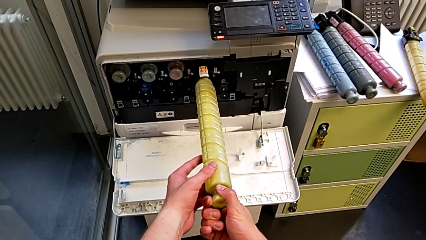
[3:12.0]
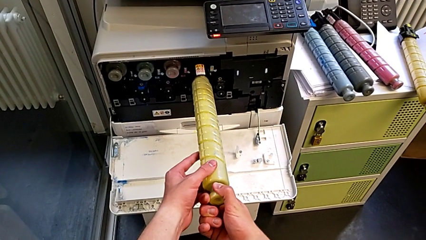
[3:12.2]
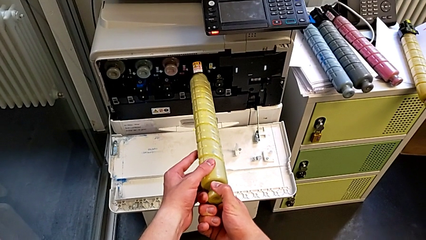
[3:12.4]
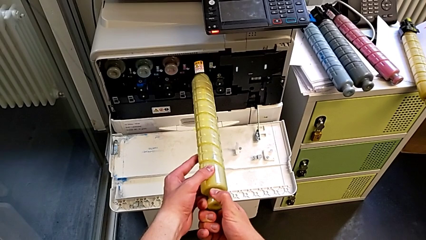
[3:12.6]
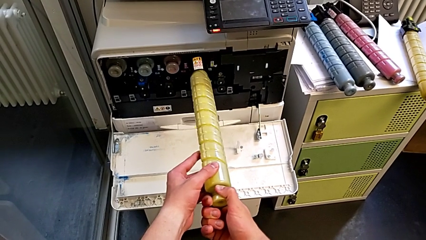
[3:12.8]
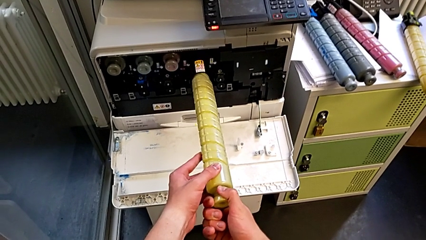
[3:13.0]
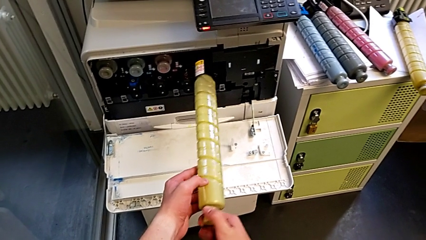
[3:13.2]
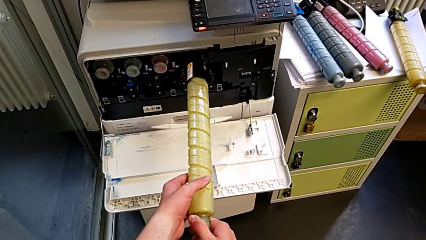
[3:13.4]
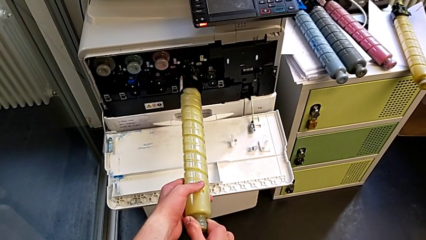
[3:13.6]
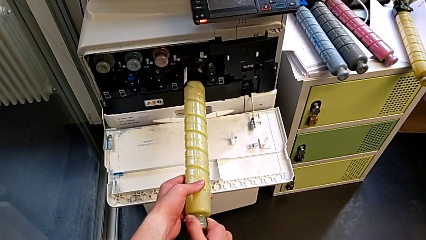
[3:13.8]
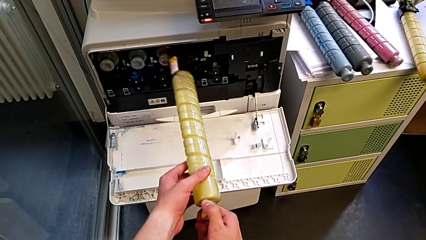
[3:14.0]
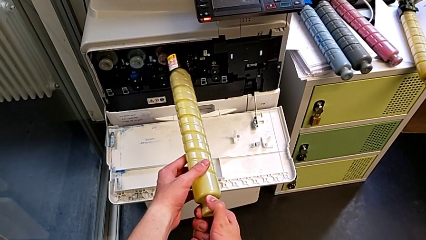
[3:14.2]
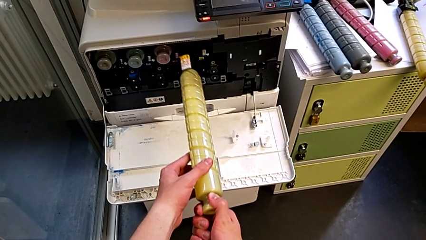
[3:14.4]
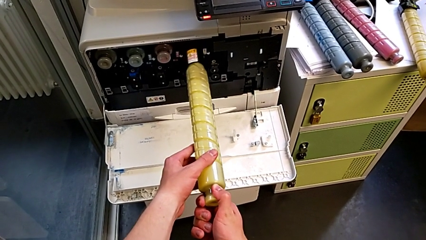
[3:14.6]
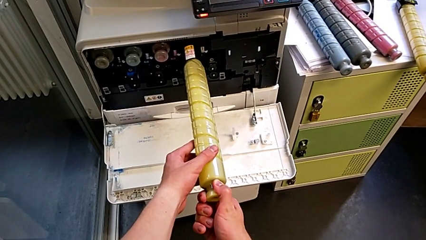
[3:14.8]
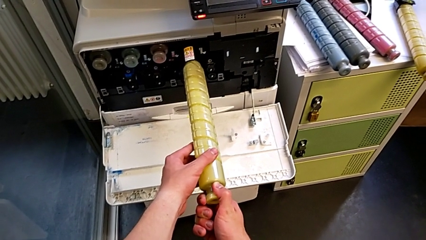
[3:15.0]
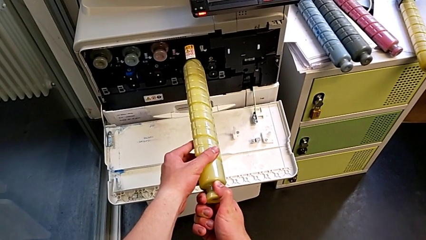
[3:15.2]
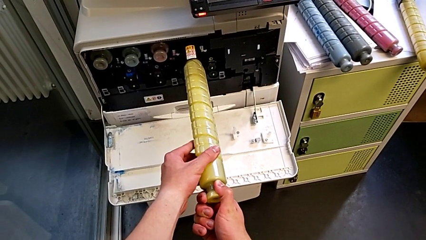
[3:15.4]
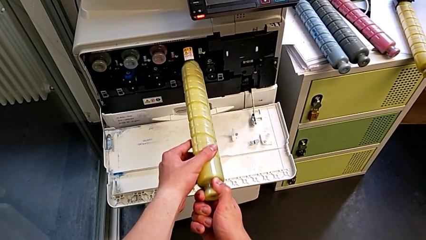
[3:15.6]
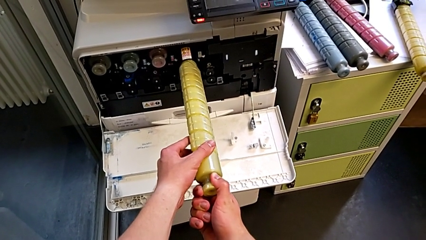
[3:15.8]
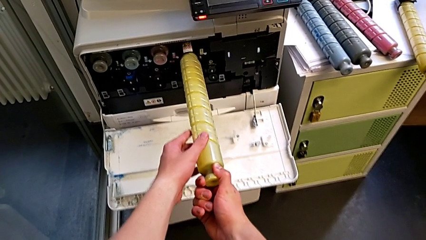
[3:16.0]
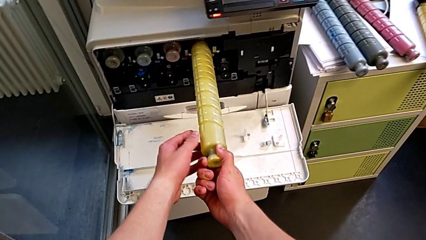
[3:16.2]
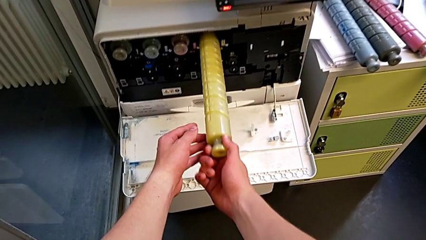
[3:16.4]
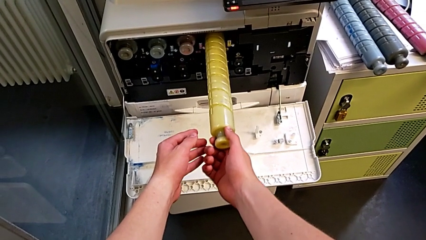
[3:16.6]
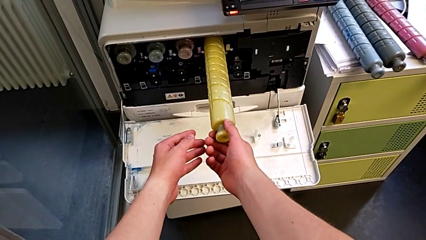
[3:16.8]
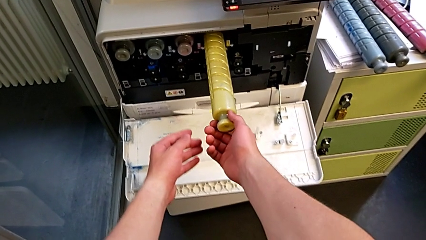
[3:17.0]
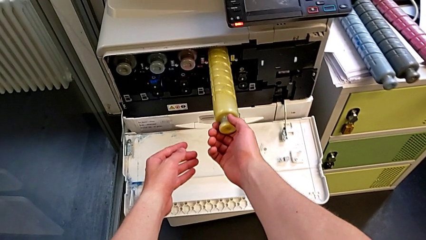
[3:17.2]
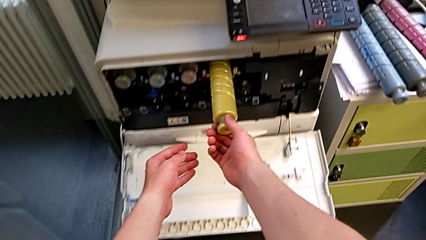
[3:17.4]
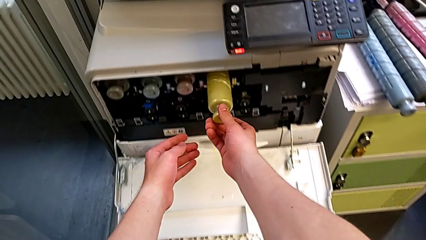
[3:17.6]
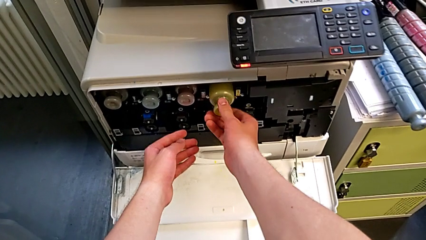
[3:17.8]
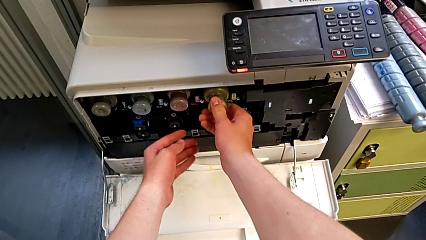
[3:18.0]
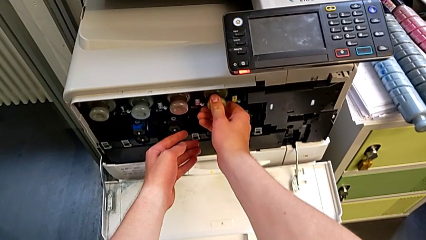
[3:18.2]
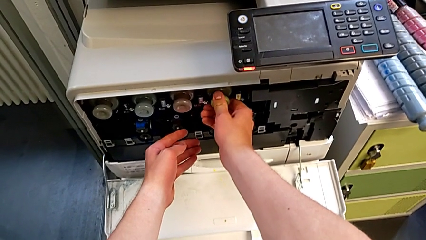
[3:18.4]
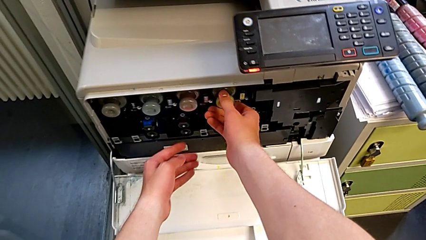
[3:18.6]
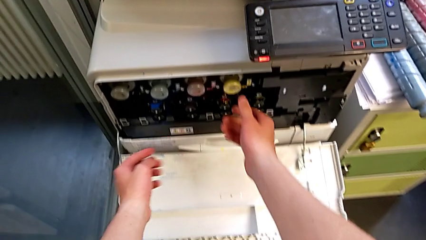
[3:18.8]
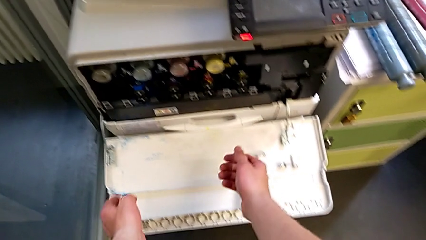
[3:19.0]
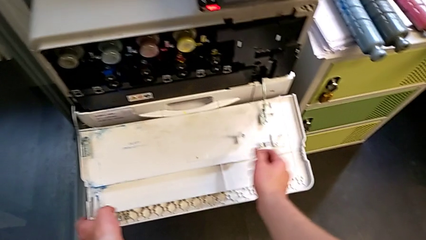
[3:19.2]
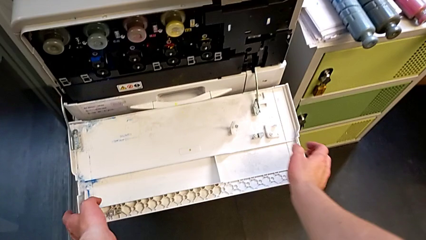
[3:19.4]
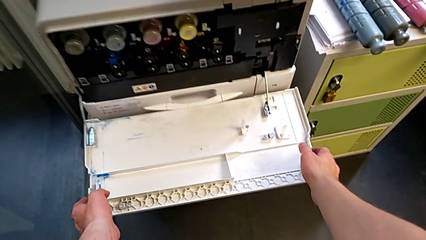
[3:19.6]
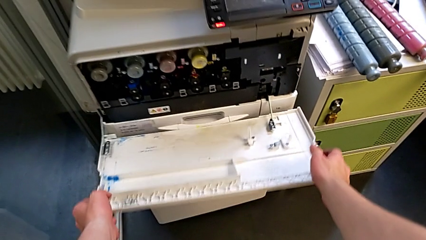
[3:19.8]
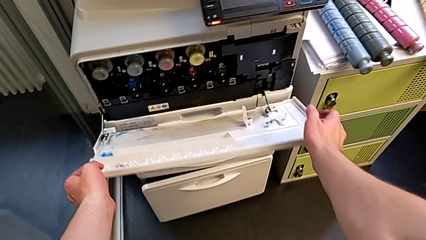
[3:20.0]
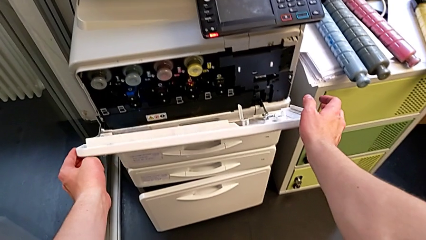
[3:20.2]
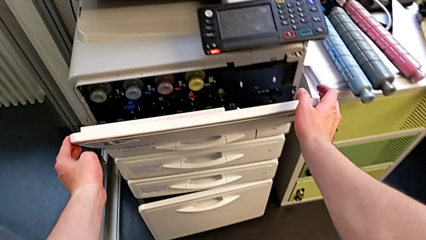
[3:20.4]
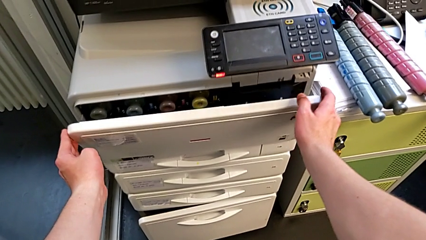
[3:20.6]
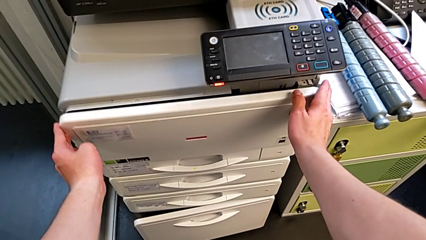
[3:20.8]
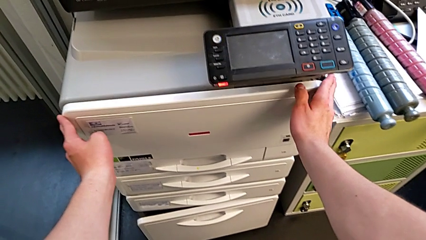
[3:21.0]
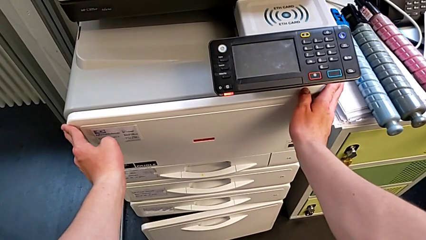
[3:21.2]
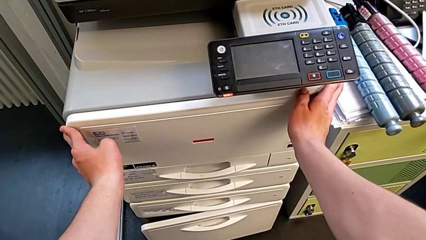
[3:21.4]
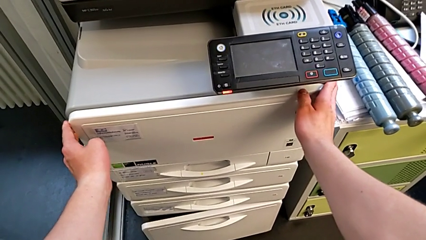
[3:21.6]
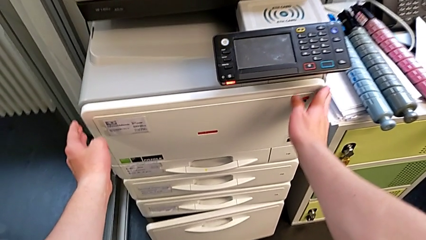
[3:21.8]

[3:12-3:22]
The camera wearer is exchanging the black ink cartridge. They rotate the new ink cartridge, insert it, push it and close the cartridge gate.
